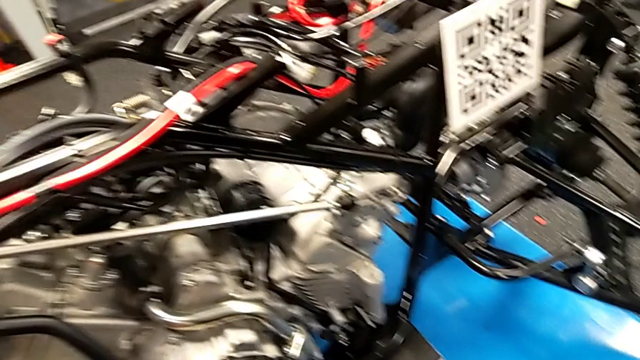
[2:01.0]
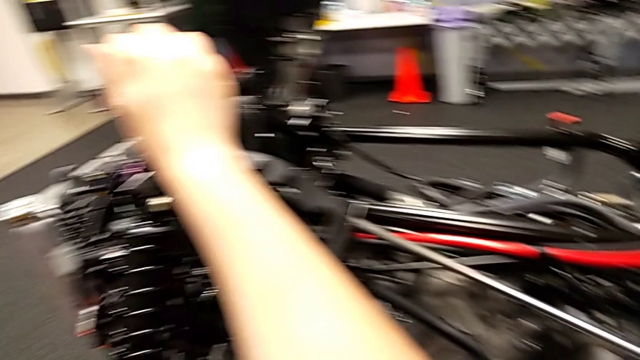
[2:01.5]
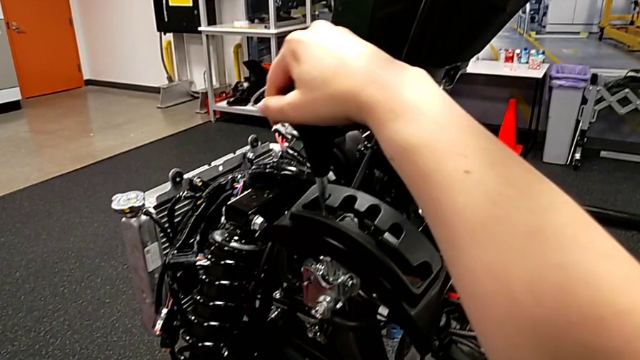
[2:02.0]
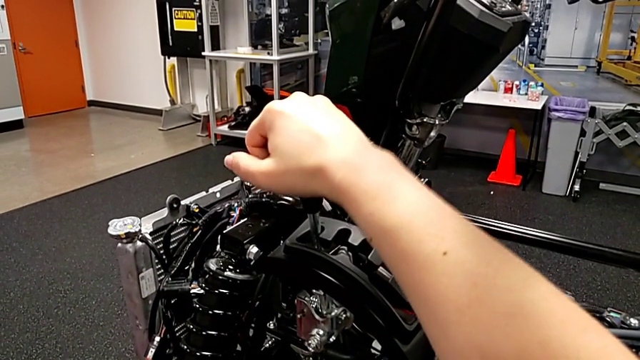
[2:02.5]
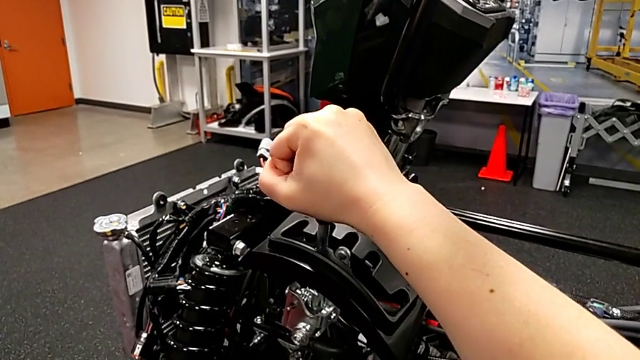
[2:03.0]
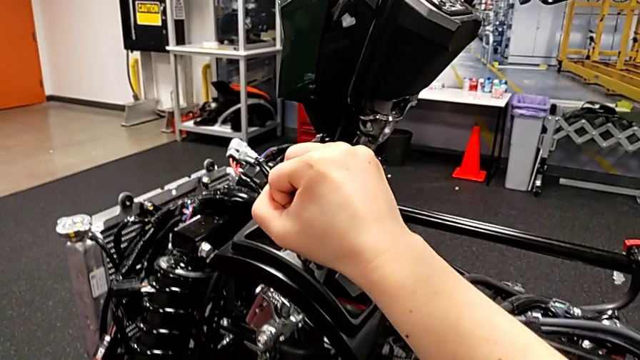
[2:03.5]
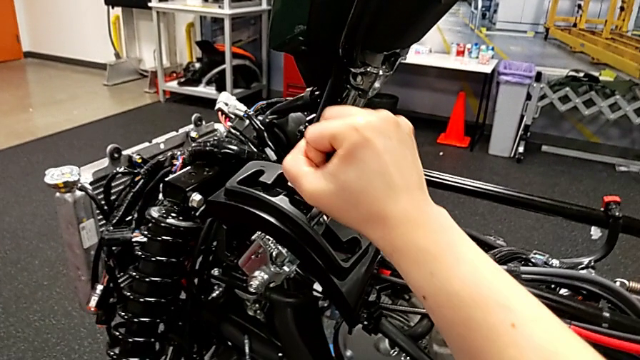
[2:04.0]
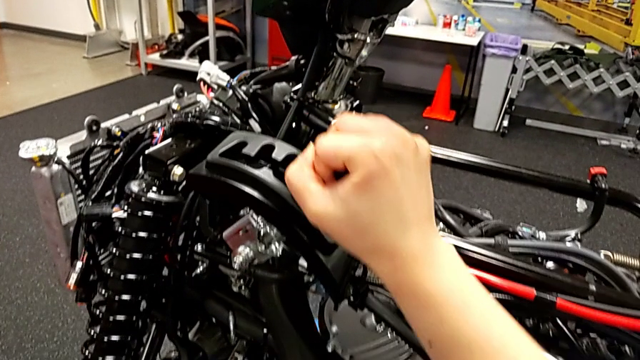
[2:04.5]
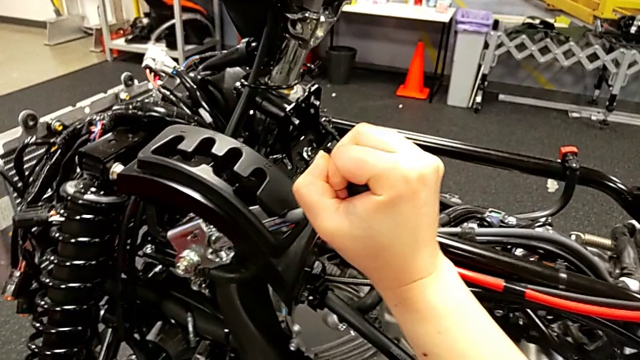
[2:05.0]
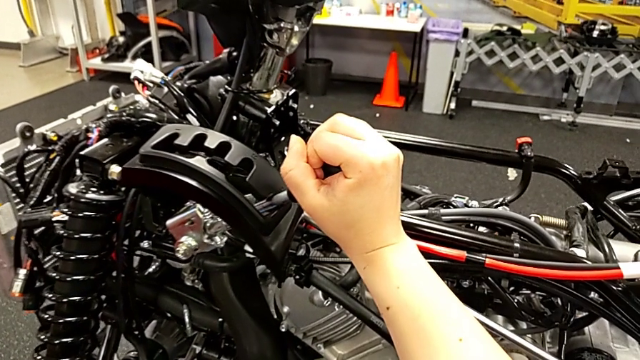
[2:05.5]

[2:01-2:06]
The camera wearer is shifting the lever. They shift the bottom lever.

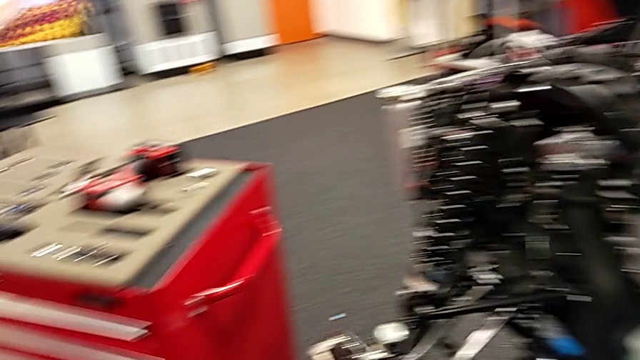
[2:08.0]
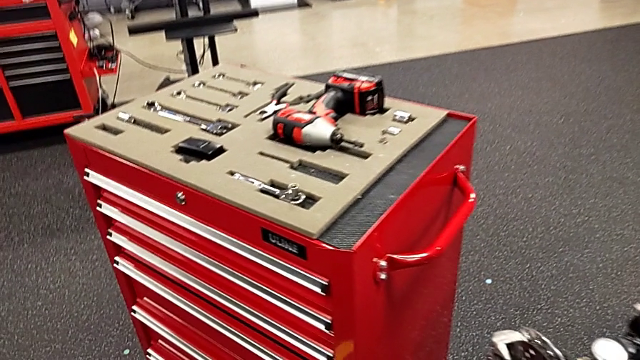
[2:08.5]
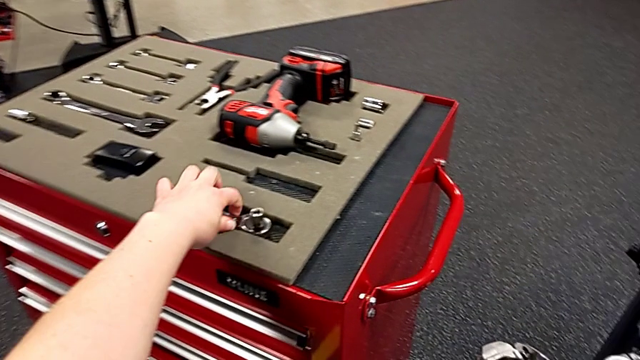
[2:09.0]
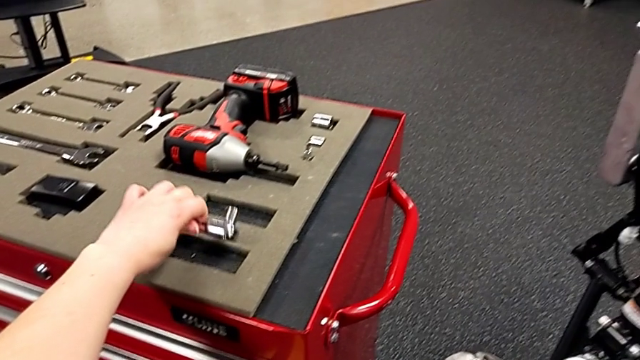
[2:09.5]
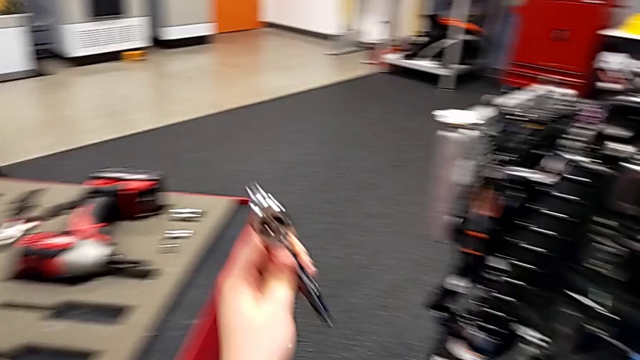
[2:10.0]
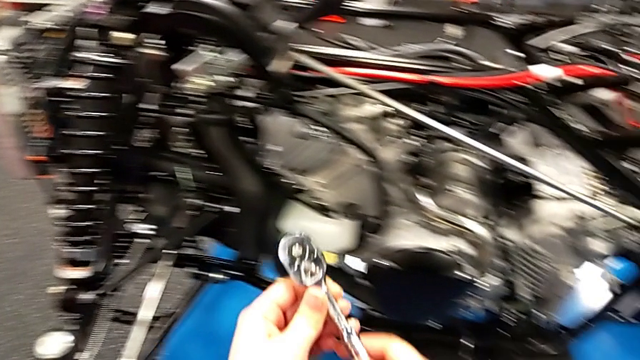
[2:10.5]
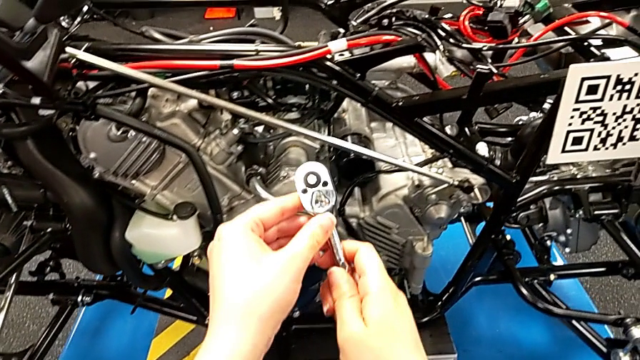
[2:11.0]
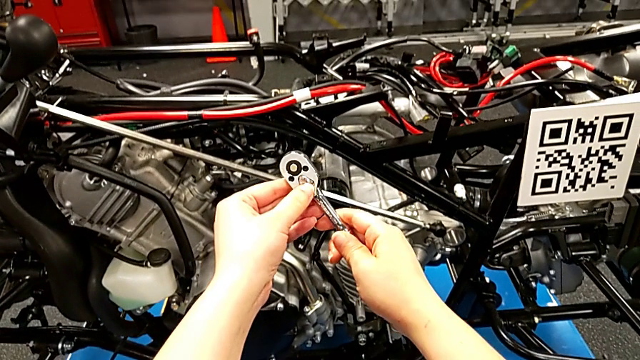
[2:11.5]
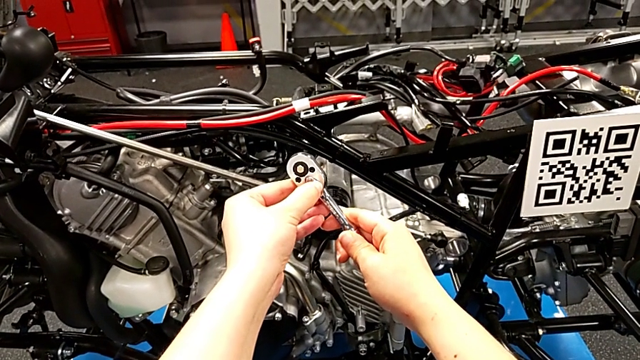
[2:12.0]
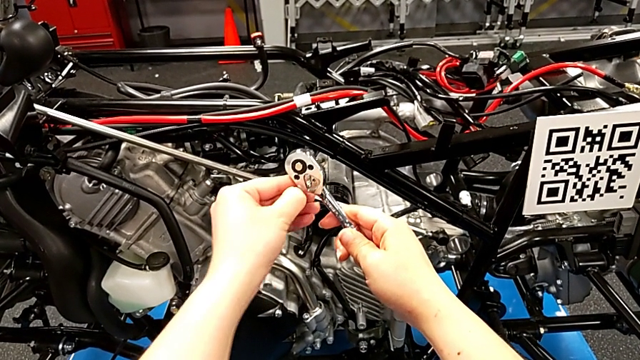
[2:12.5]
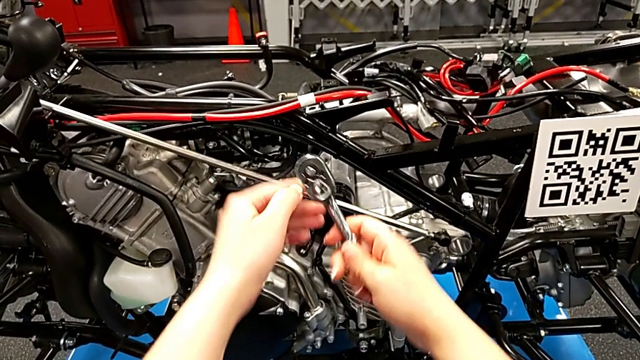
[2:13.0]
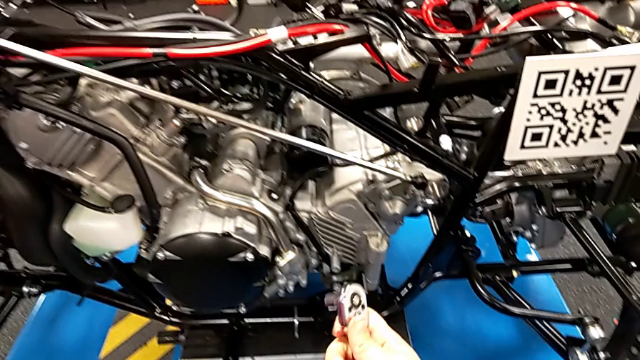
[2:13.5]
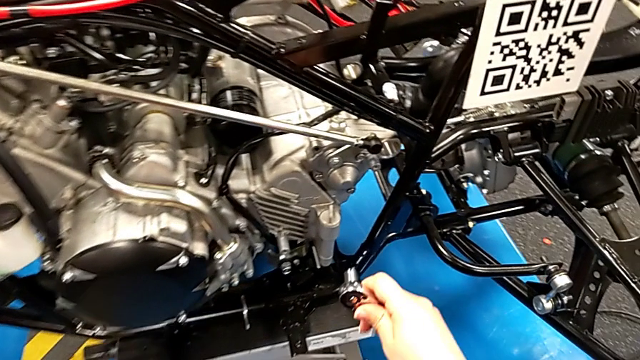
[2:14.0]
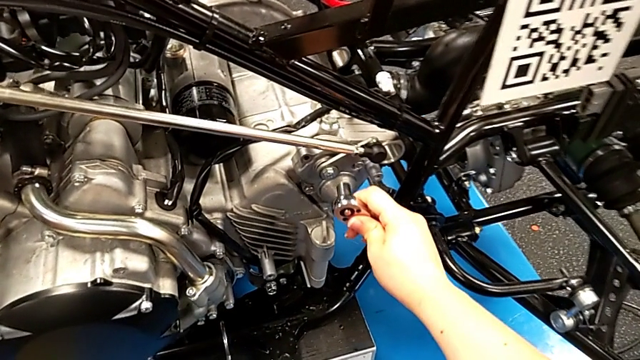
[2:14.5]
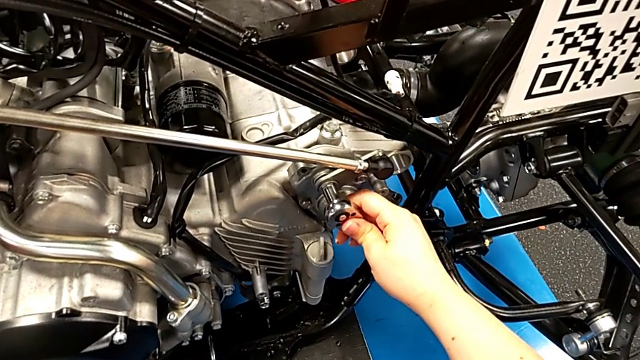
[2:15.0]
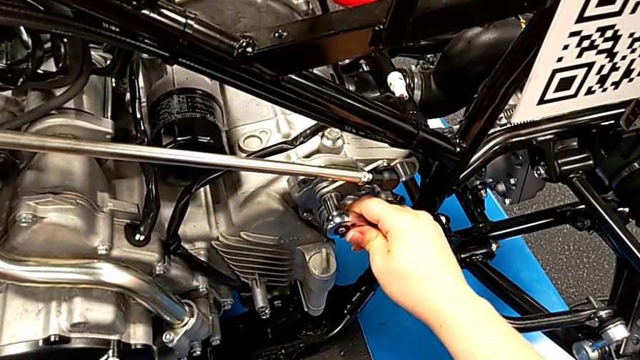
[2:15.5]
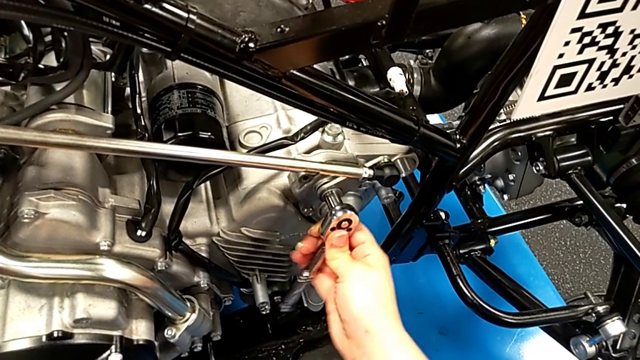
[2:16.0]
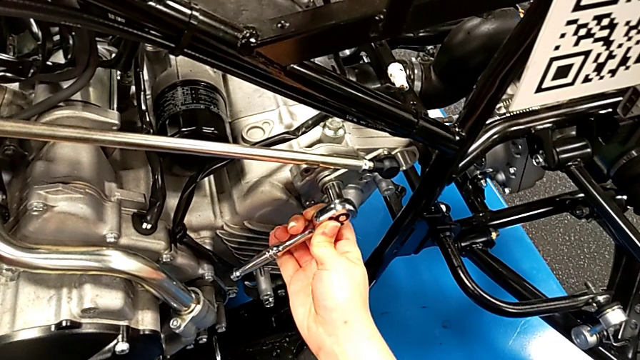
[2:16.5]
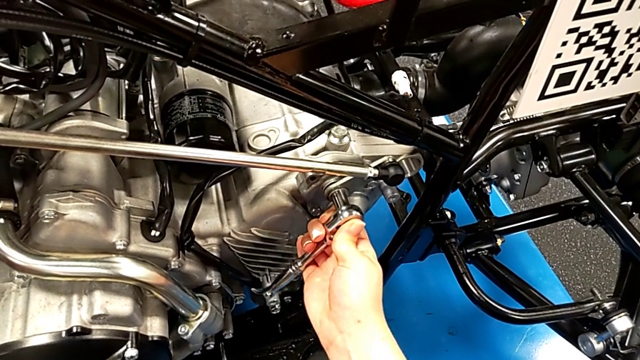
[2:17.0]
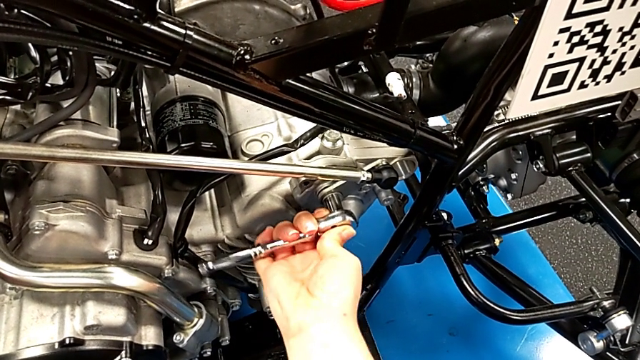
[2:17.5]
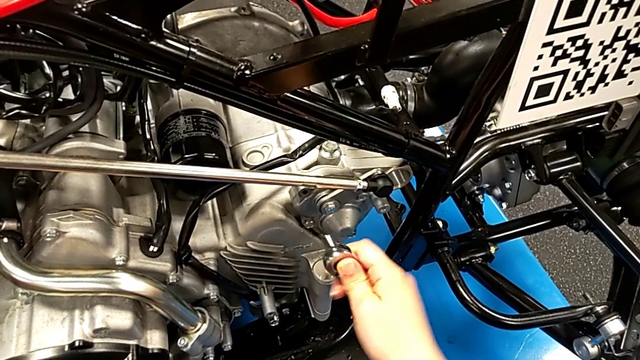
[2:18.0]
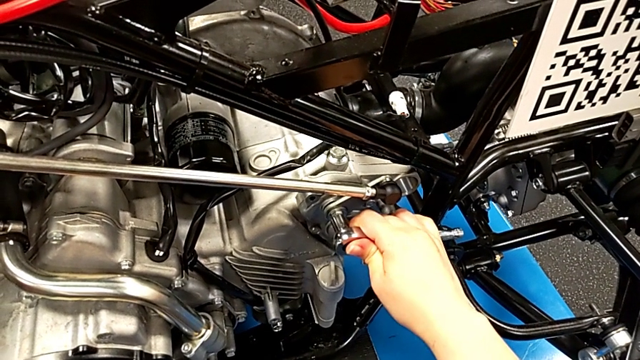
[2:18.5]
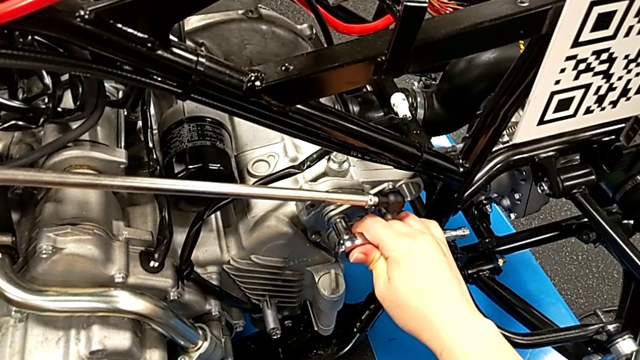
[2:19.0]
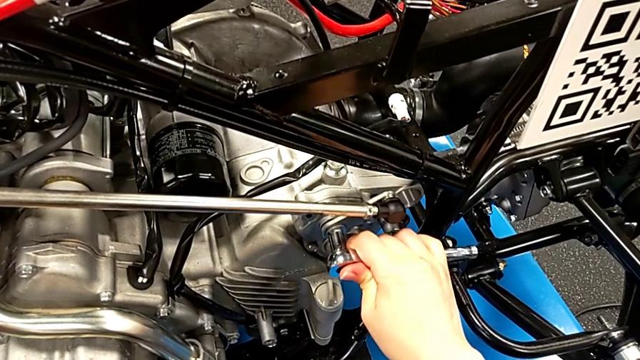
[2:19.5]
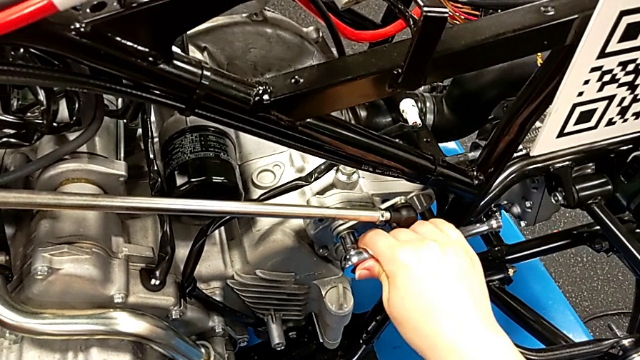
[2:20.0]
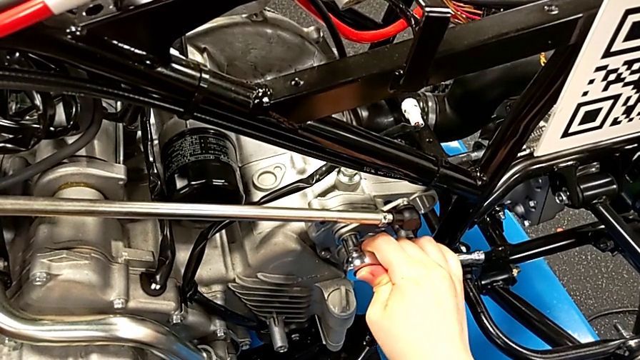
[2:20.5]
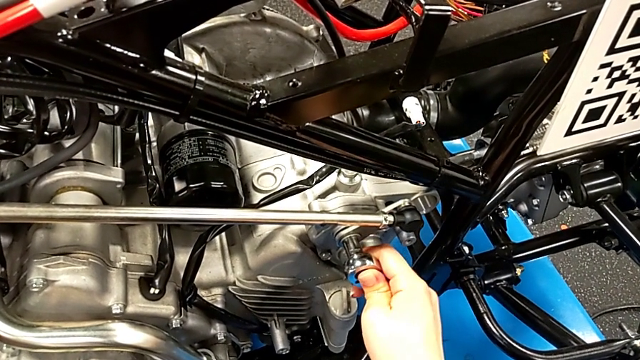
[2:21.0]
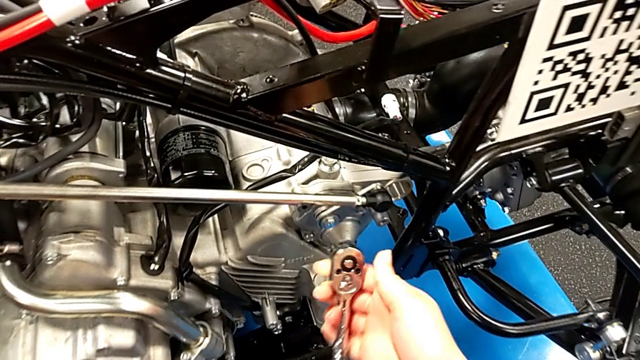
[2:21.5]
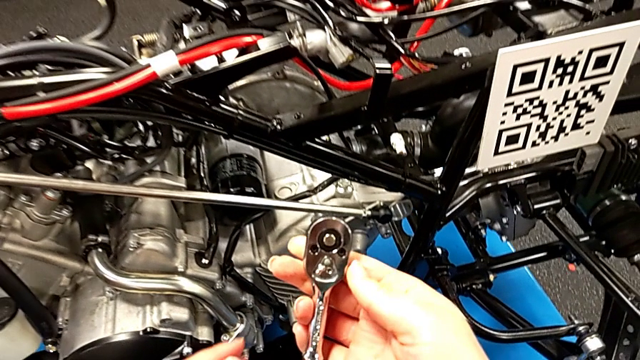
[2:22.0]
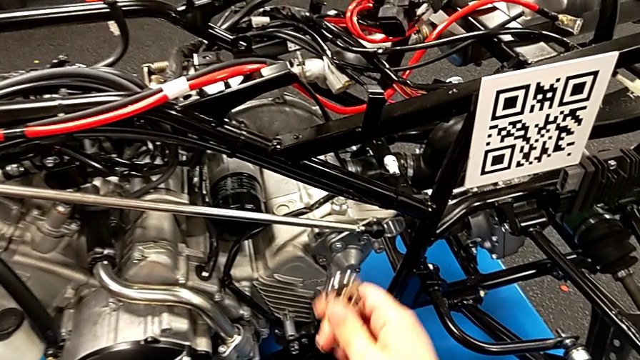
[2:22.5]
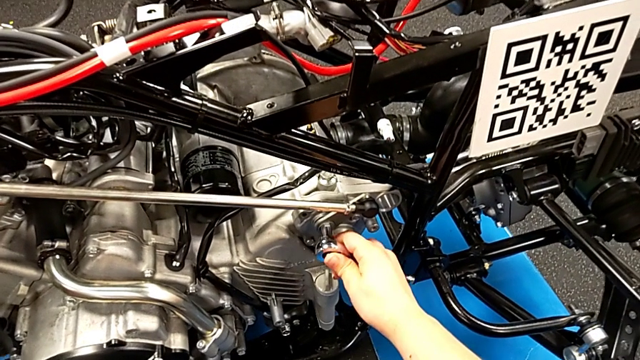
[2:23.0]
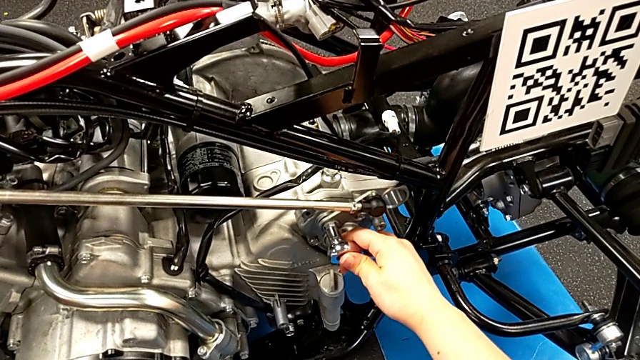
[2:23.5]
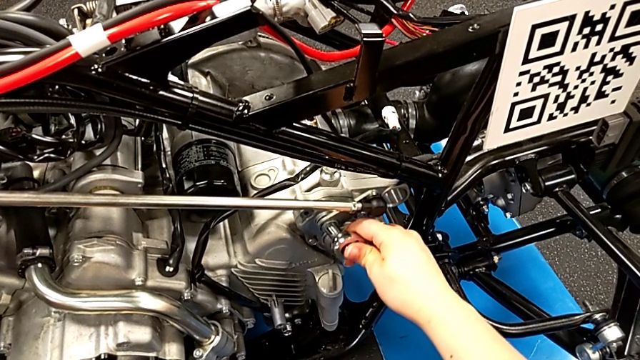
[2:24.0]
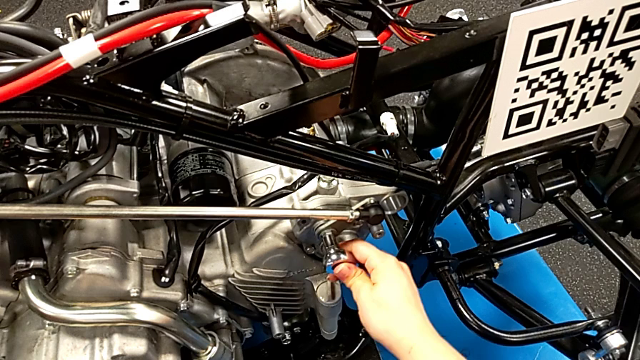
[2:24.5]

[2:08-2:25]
The camera wearer is disassembling the shift arm. They grab the ratchet, slide the ratchet adjuster, insert the ratchet, wrongly screw the bolt, withdraw the ratchet, inspect it and insert it.
